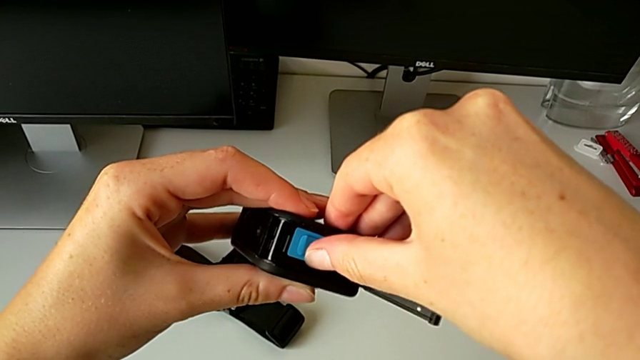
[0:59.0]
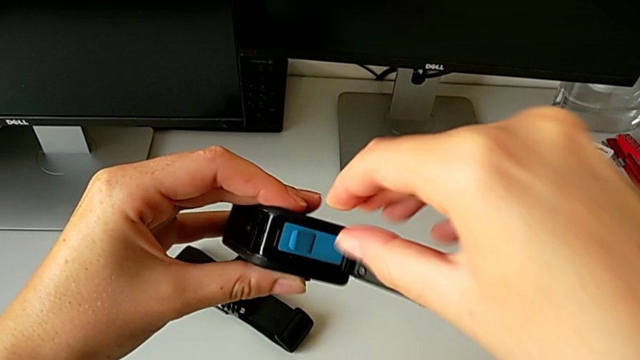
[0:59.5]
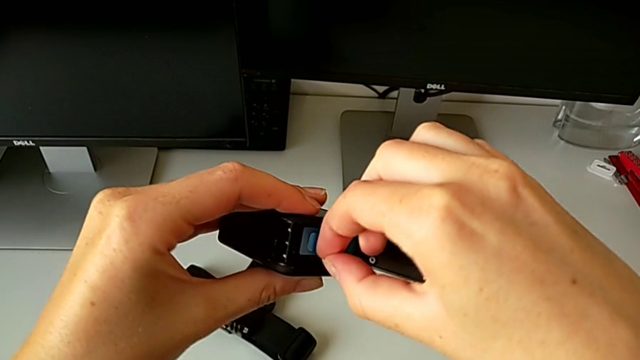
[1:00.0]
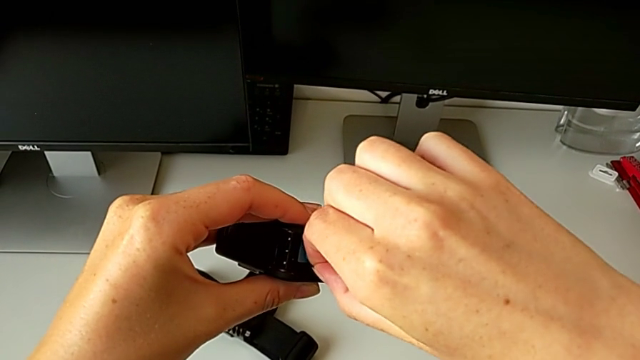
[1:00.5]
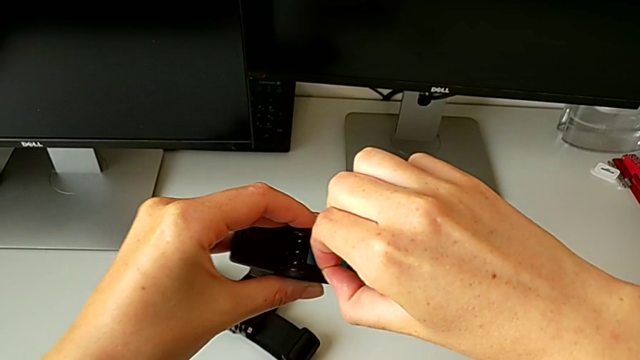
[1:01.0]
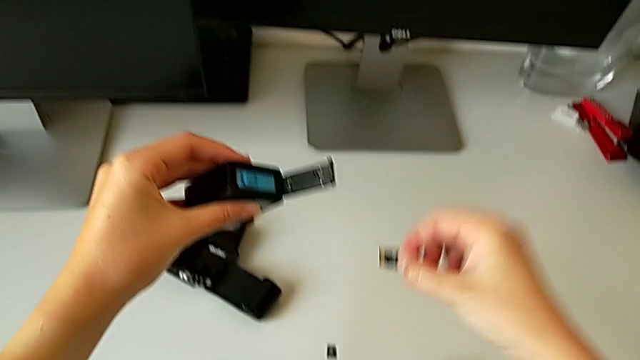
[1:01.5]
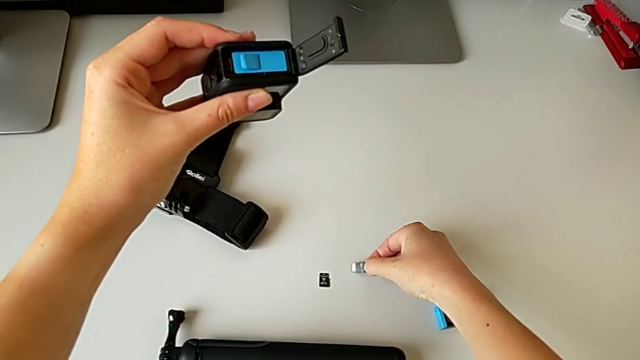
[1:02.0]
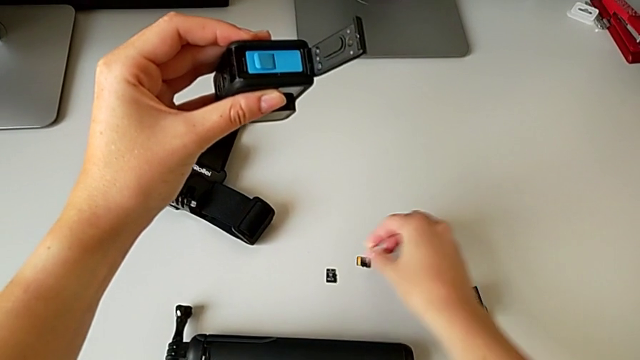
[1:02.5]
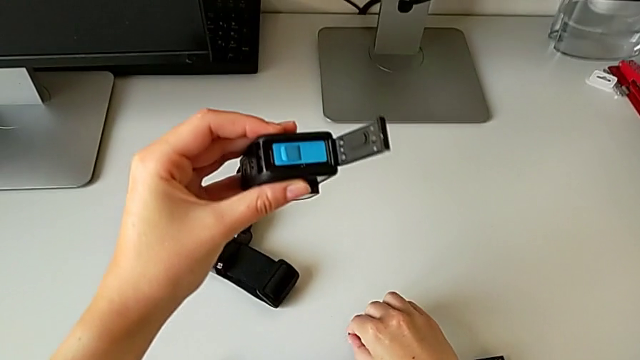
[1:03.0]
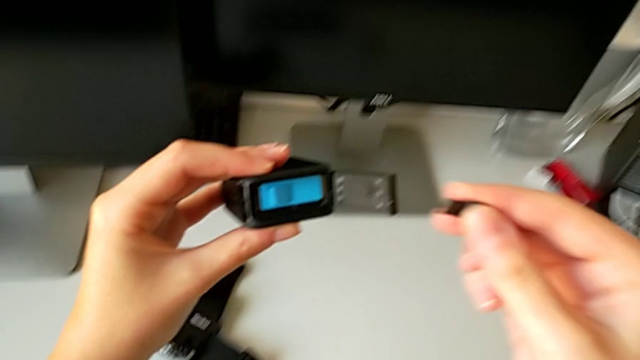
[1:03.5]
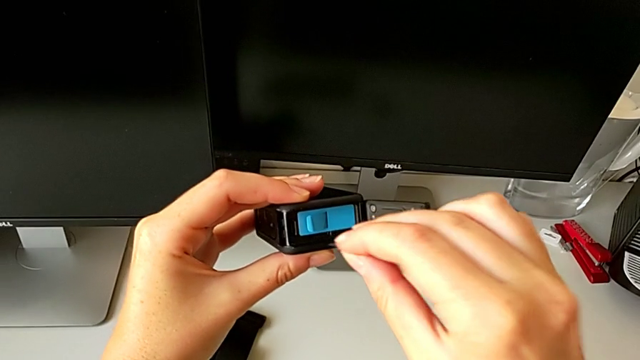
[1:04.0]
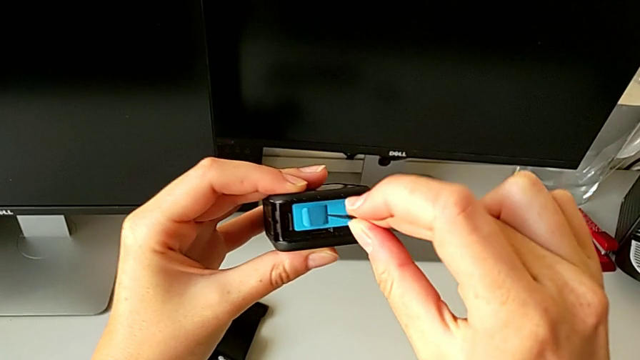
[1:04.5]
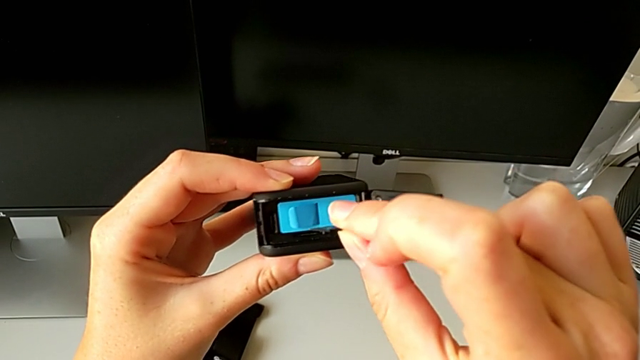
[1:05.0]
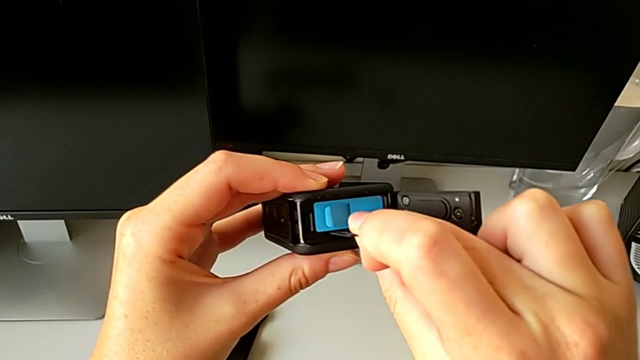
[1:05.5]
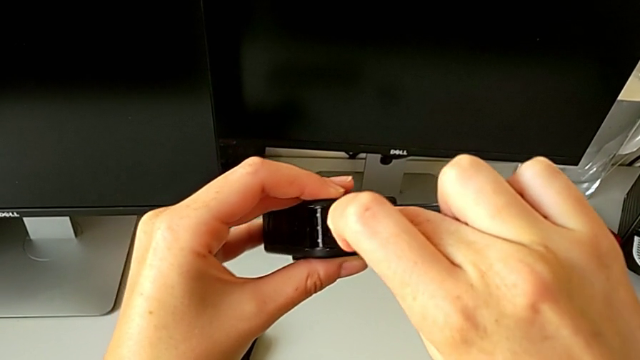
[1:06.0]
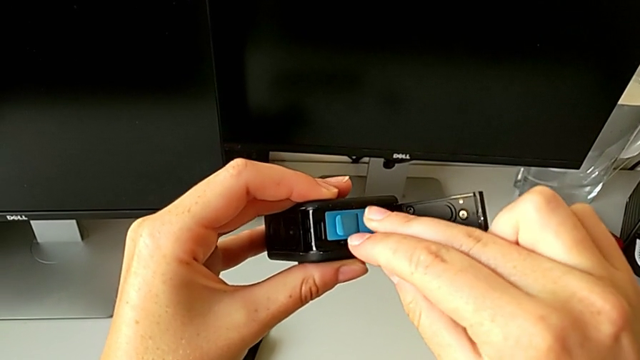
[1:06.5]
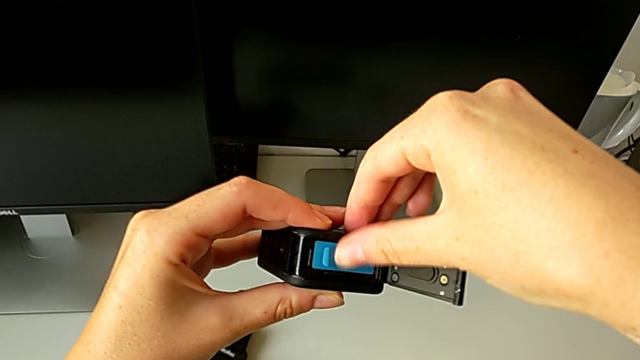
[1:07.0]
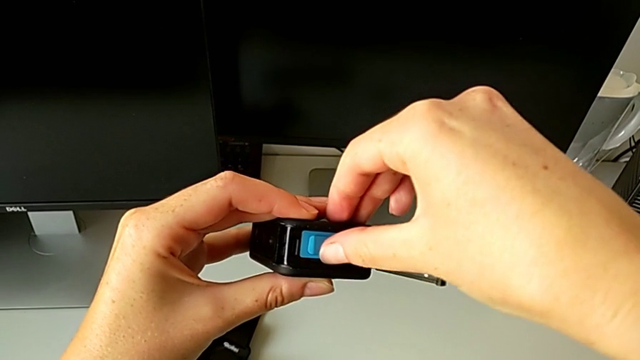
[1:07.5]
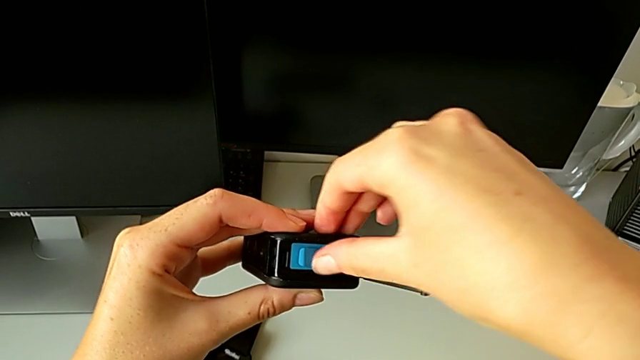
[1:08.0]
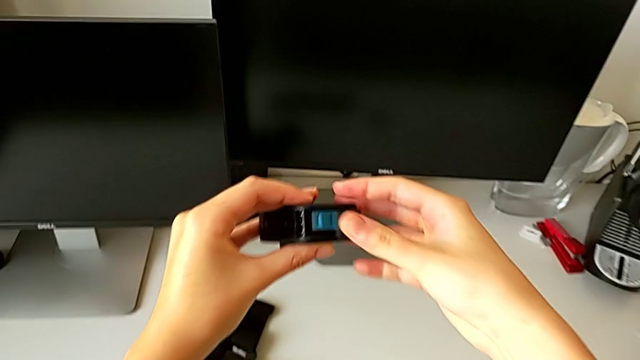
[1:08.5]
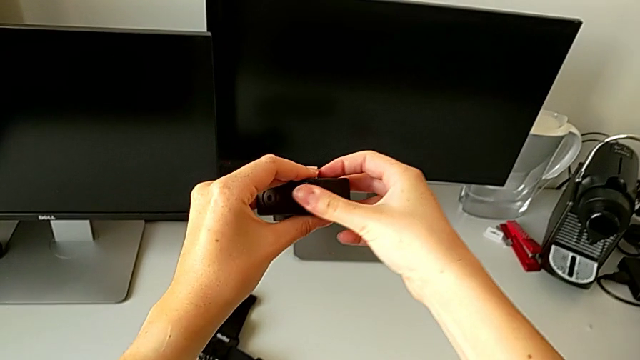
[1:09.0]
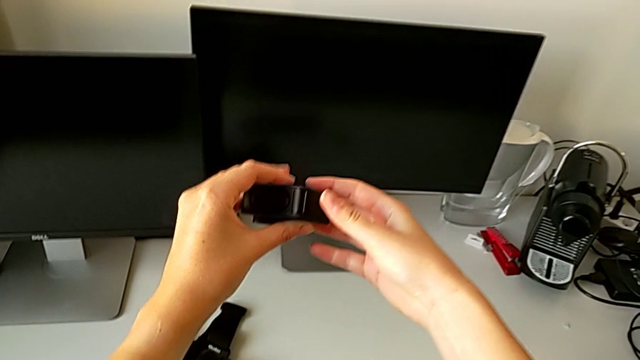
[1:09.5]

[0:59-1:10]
The camera wearer is changing the micro SD. They withdraw the old SD card, insert the new SD card and close the battery door.

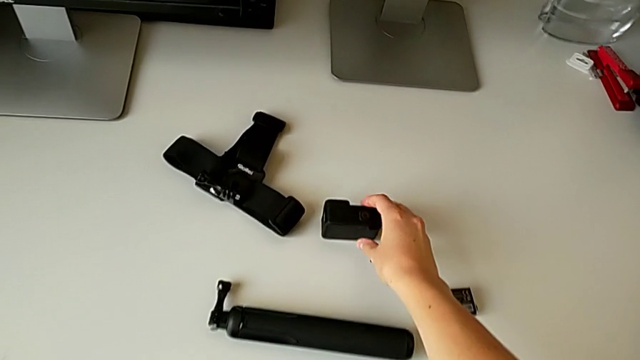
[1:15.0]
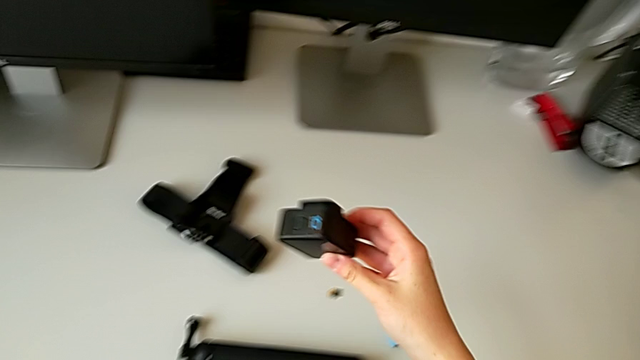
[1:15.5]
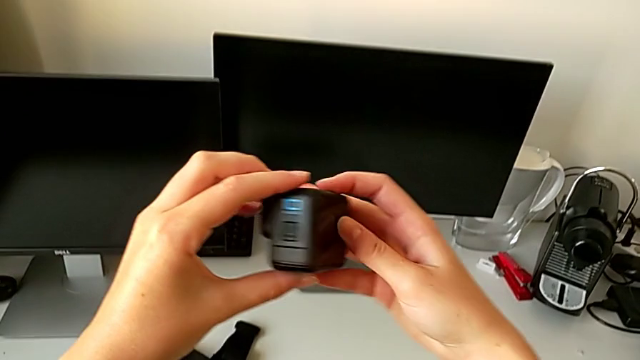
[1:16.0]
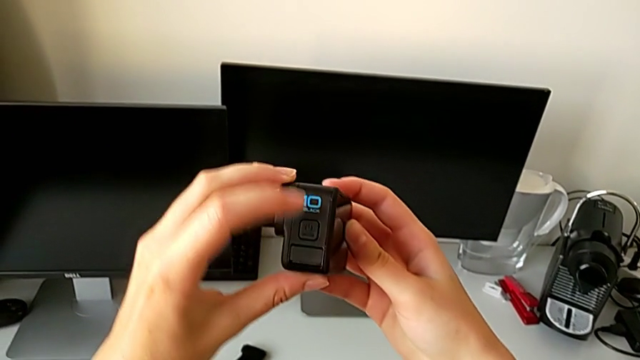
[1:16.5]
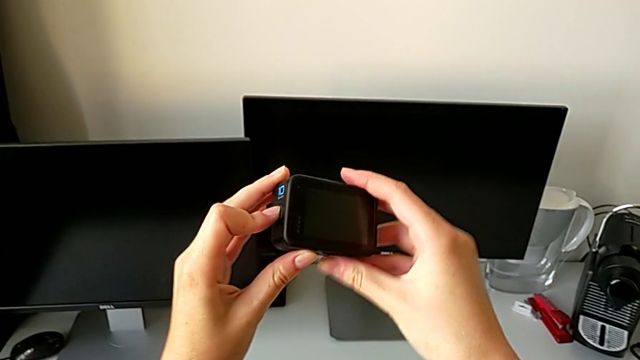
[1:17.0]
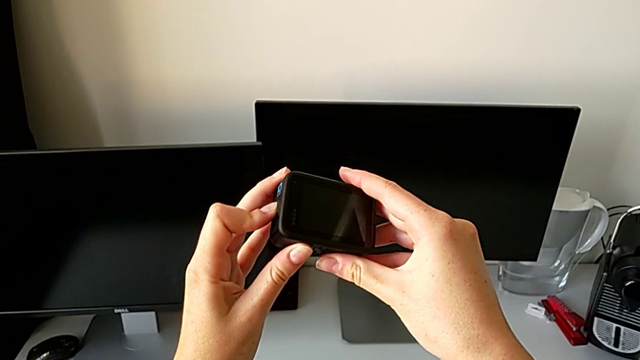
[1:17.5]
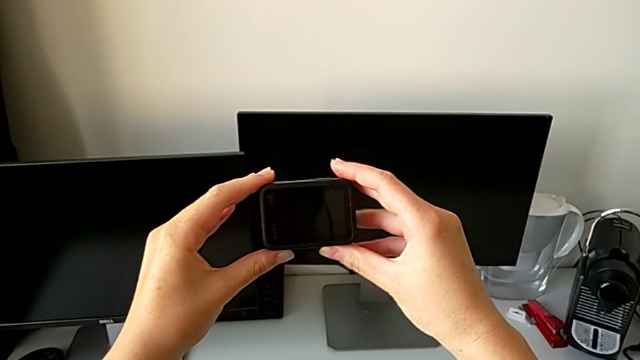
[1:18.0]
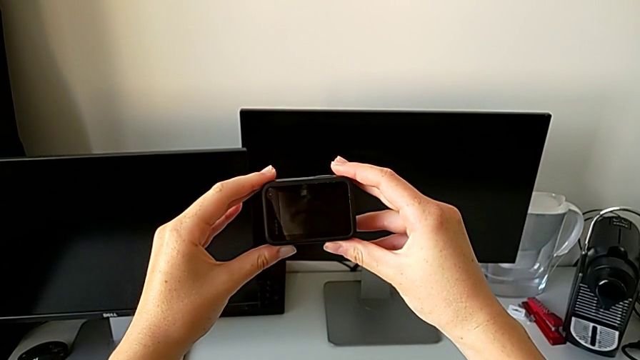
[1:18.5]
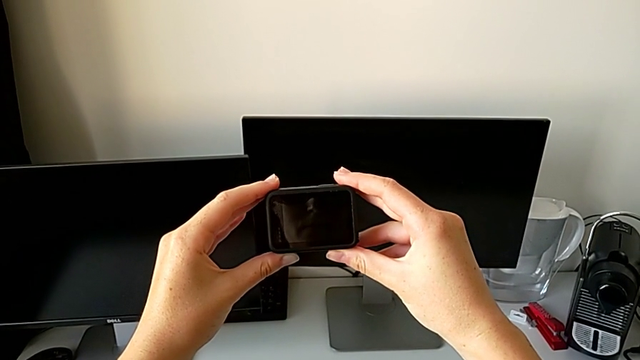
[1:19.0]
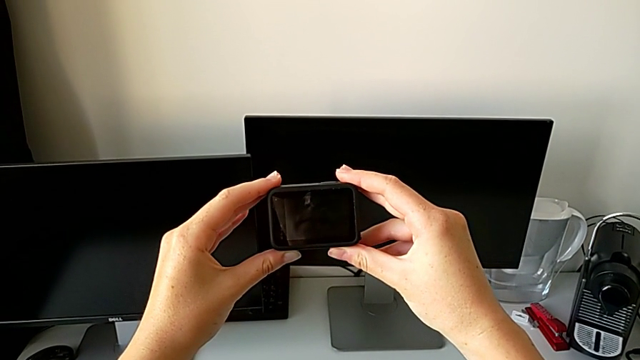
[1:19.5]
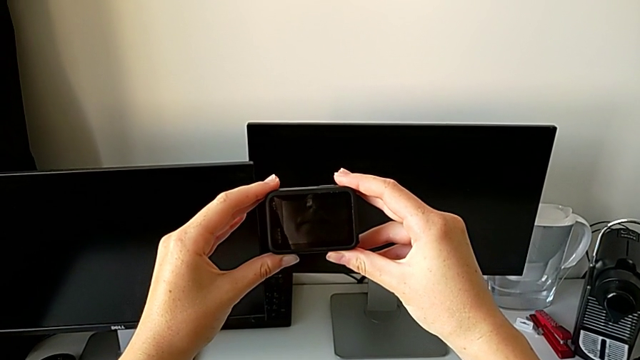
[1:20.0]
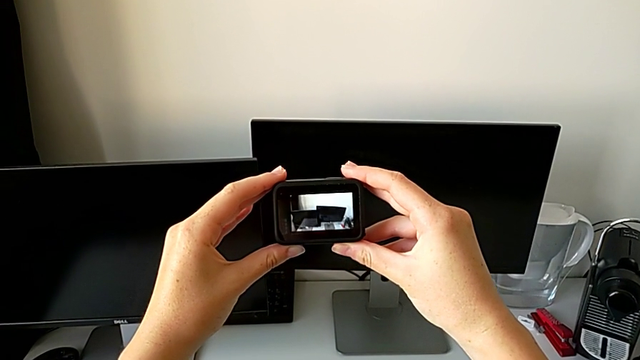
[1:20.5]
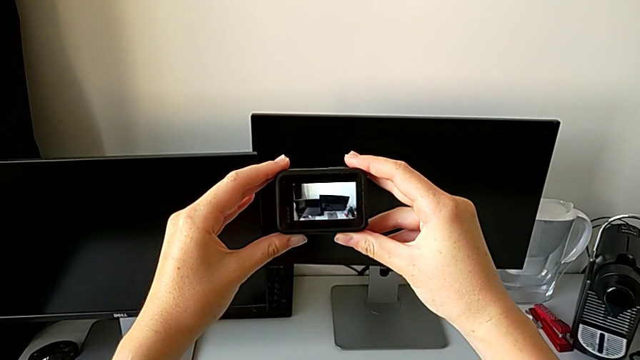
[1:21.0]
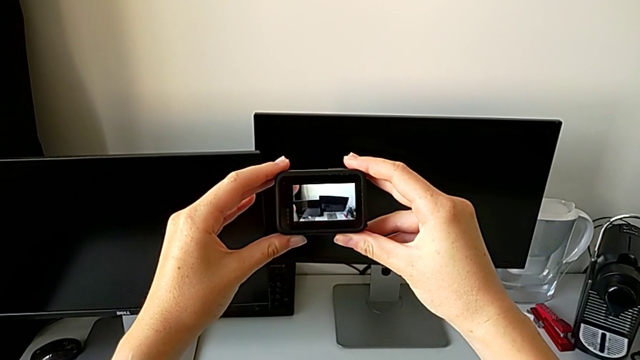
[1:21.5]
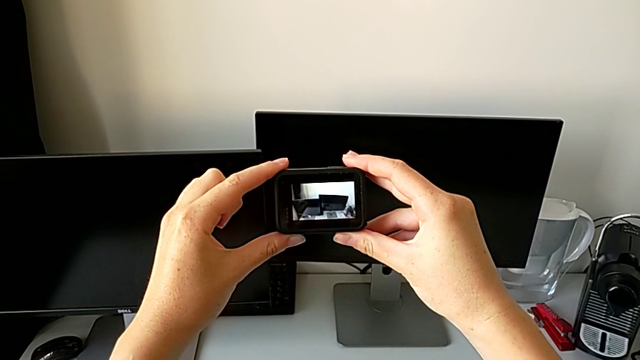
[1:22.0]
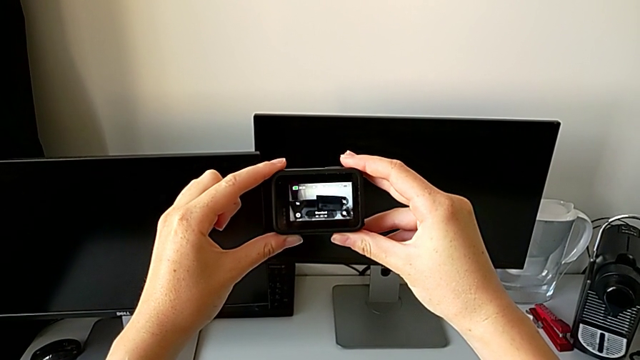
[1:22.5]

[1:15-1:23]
The camera wearer turns on the GoPro. They lift it and push the left button.
